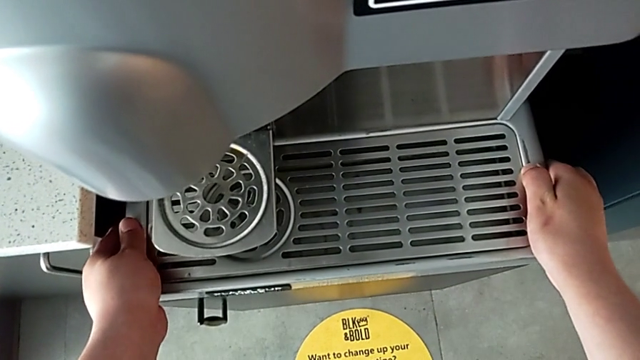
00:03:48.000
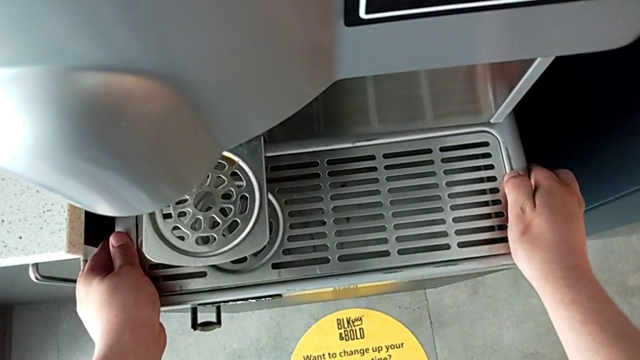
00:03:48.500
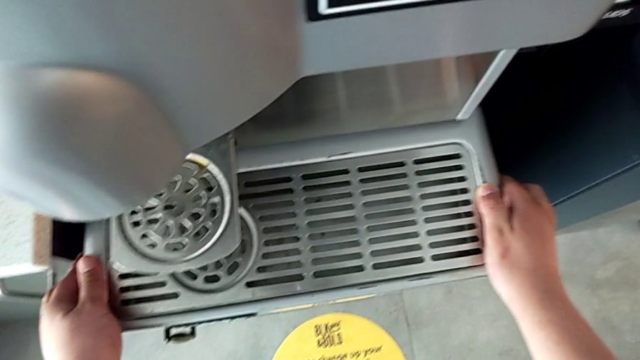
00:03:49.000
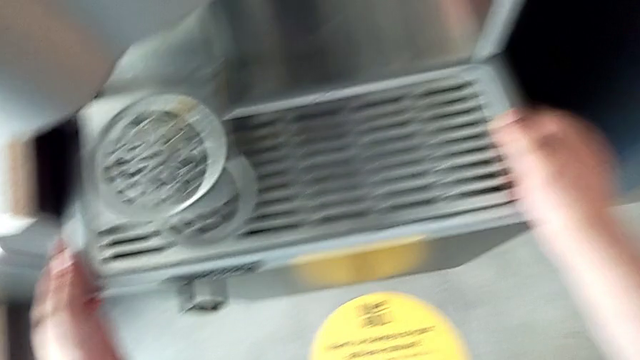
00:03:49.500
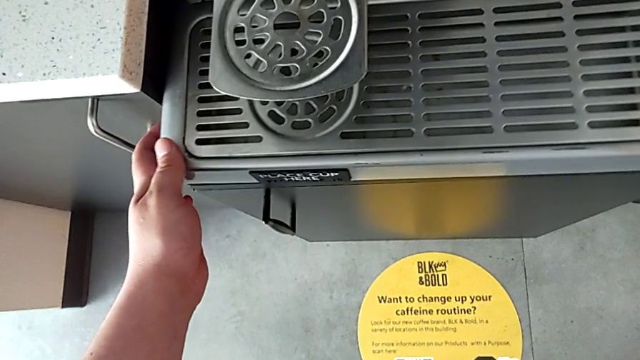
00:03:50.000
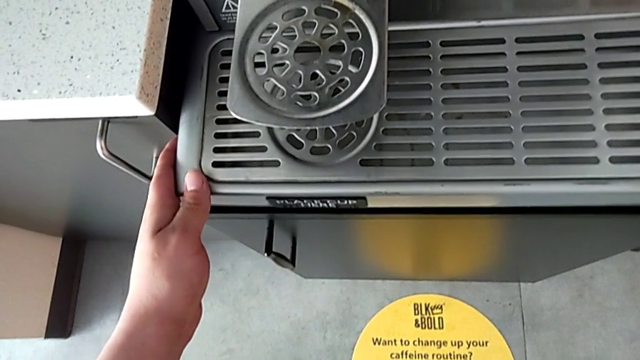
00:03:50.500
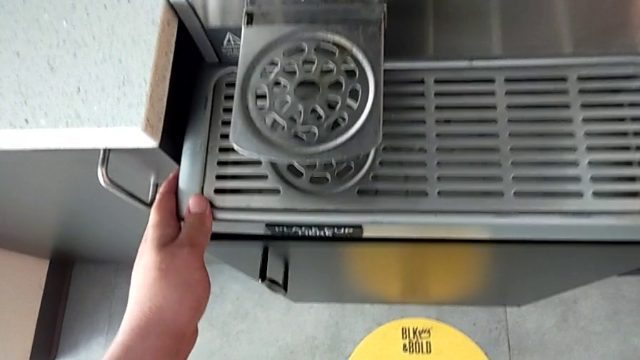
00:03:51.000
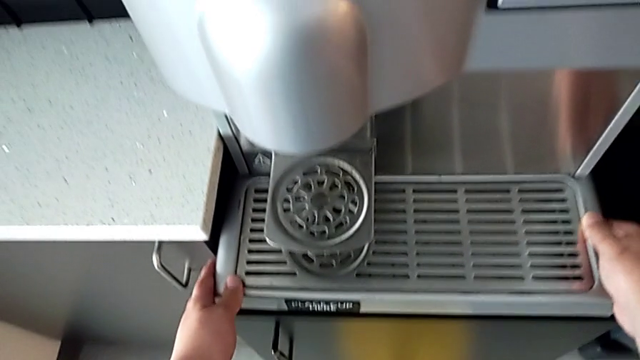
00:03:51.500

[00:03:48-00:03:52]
The camera wearer is cleaning the drip tray. They keep assembling the drip tray.
